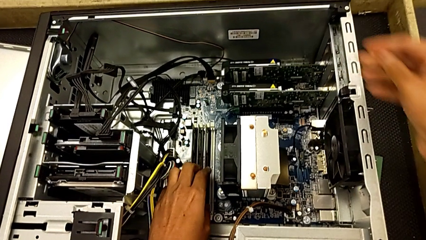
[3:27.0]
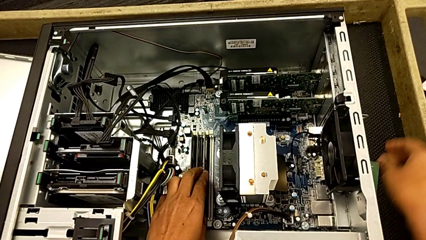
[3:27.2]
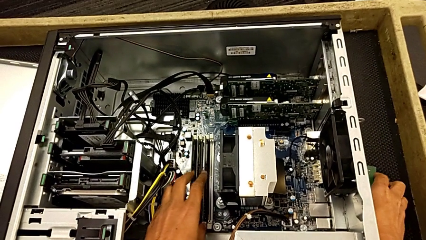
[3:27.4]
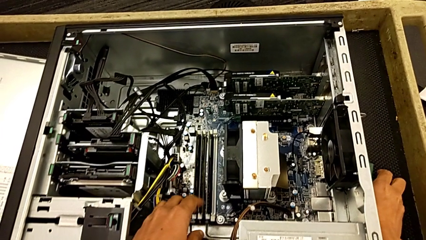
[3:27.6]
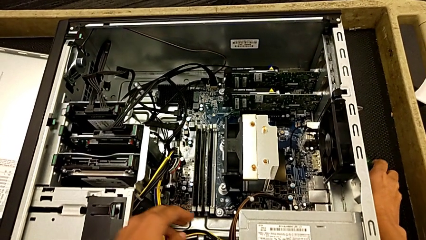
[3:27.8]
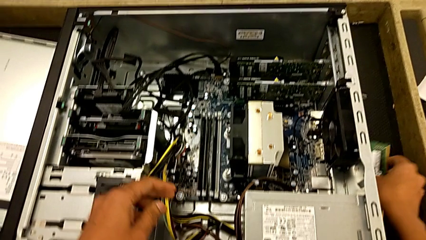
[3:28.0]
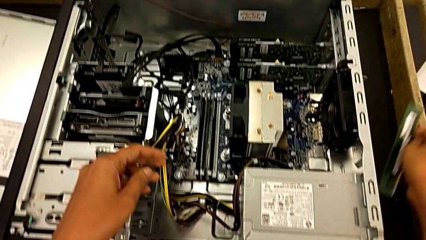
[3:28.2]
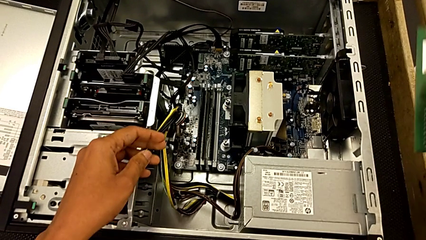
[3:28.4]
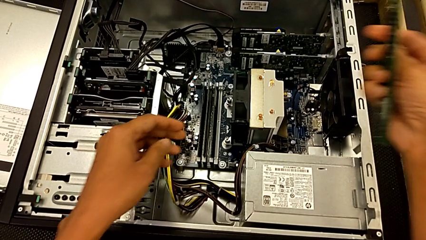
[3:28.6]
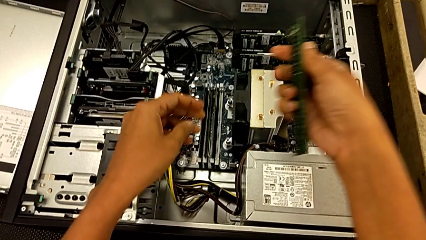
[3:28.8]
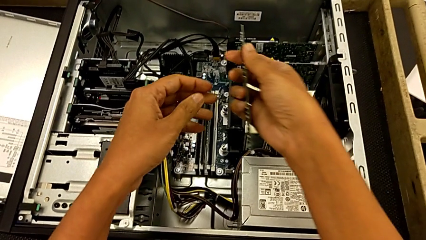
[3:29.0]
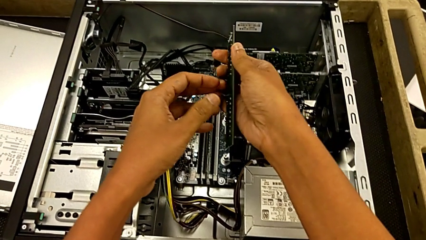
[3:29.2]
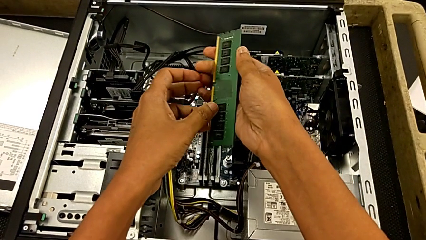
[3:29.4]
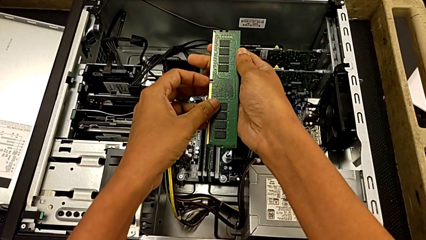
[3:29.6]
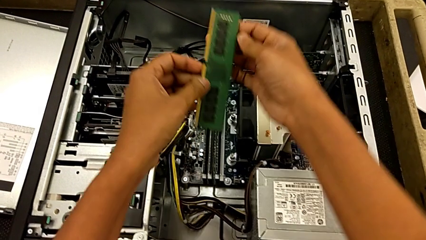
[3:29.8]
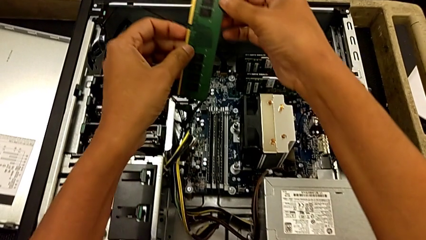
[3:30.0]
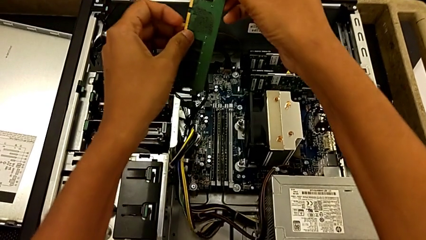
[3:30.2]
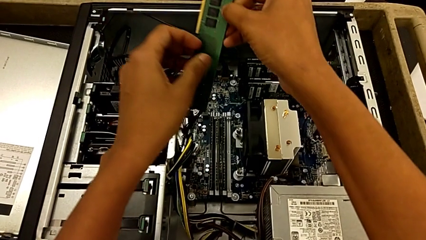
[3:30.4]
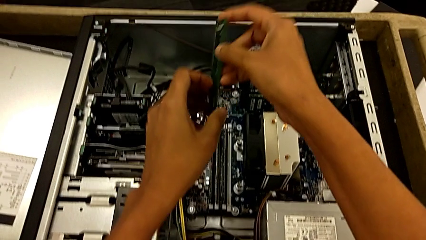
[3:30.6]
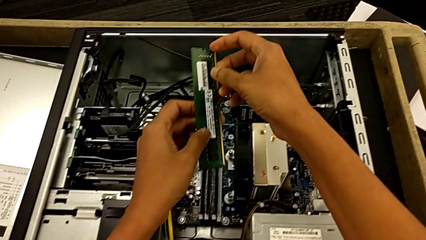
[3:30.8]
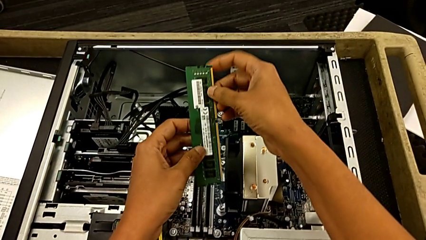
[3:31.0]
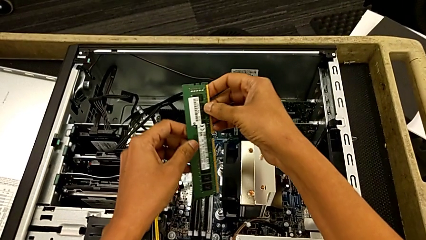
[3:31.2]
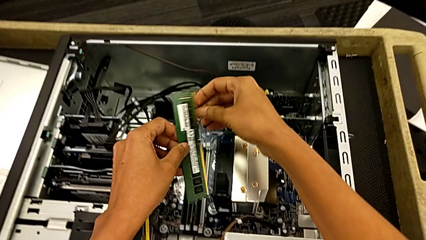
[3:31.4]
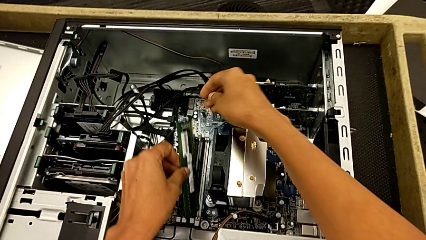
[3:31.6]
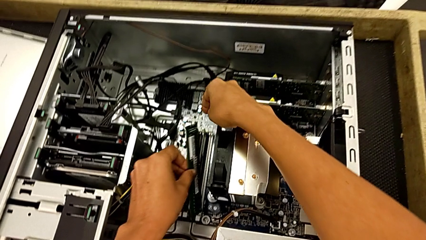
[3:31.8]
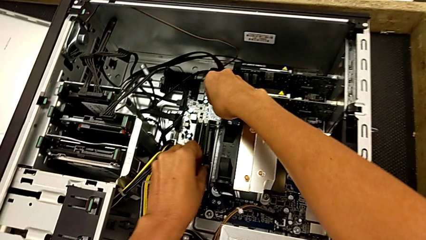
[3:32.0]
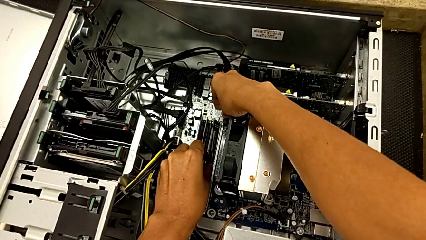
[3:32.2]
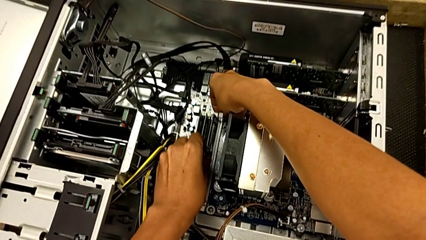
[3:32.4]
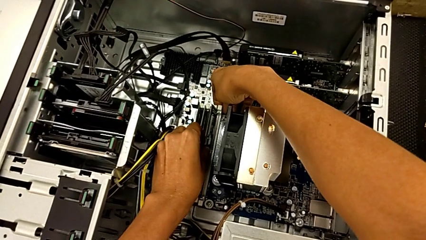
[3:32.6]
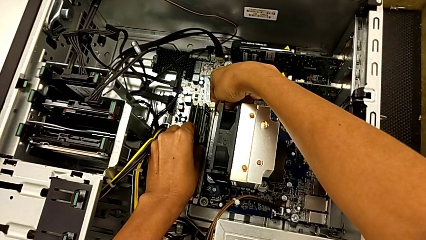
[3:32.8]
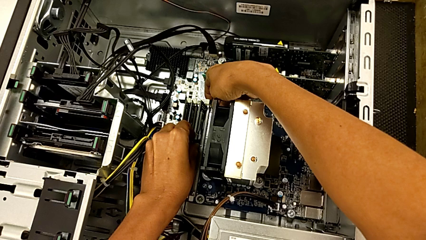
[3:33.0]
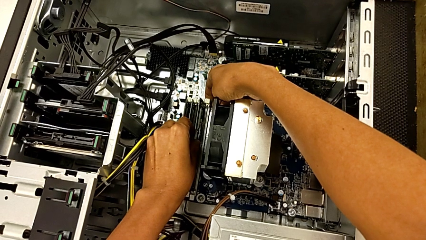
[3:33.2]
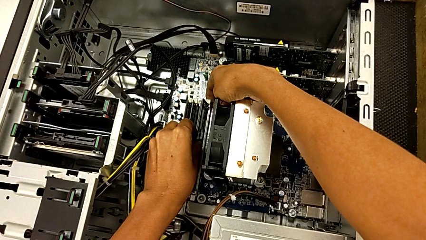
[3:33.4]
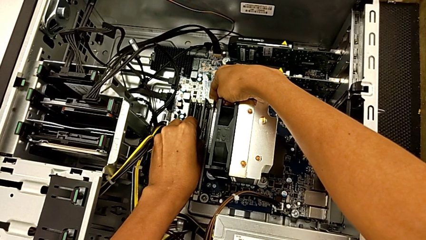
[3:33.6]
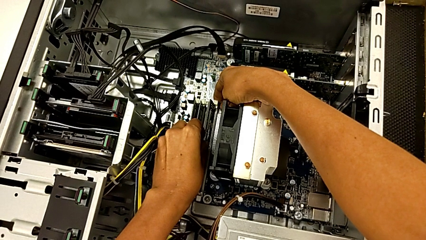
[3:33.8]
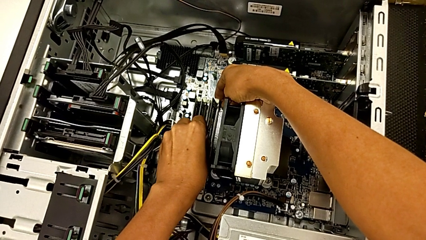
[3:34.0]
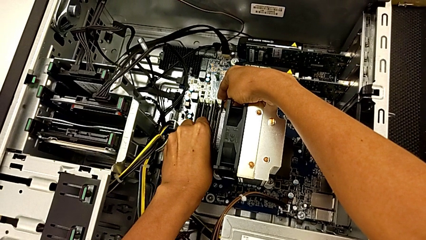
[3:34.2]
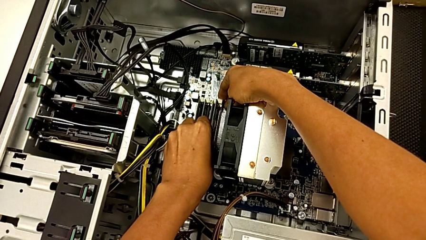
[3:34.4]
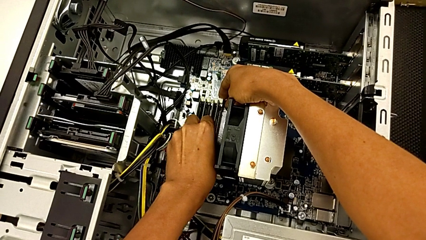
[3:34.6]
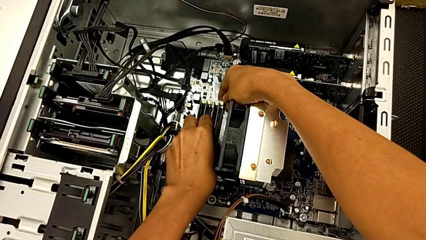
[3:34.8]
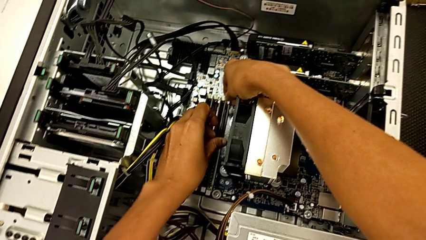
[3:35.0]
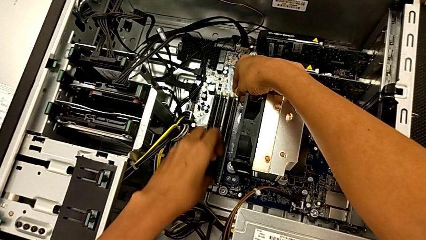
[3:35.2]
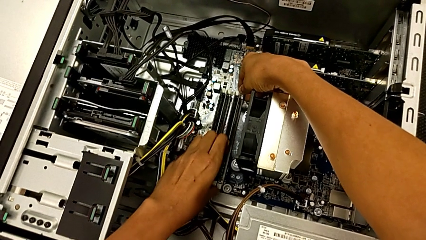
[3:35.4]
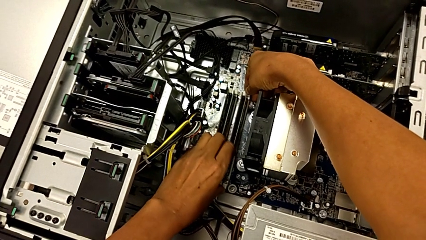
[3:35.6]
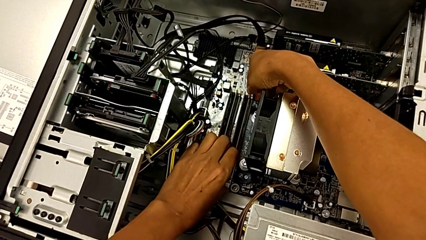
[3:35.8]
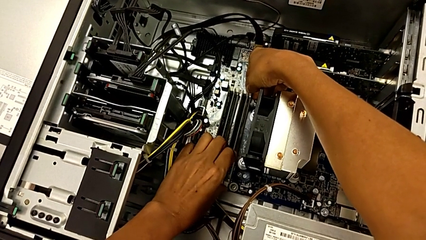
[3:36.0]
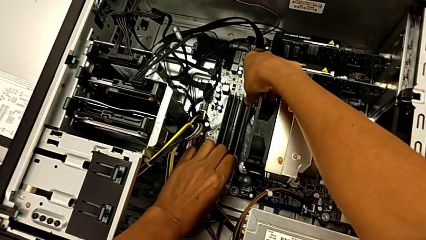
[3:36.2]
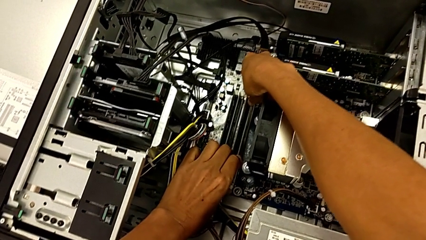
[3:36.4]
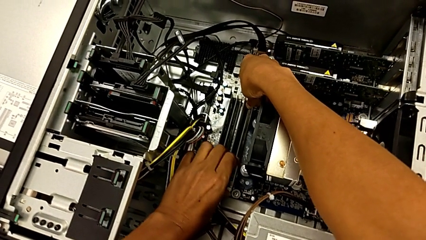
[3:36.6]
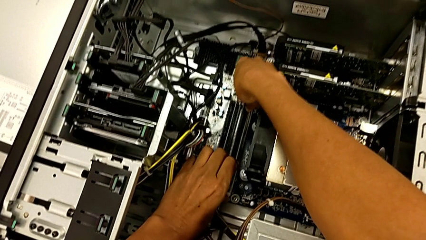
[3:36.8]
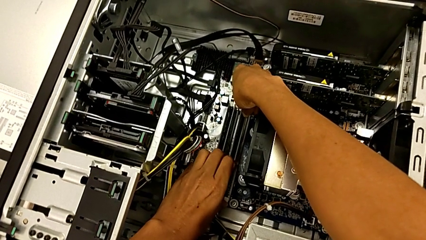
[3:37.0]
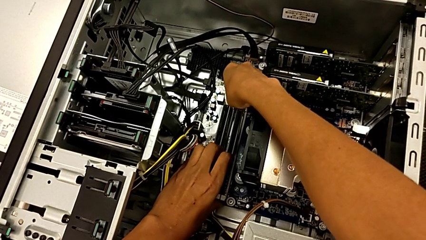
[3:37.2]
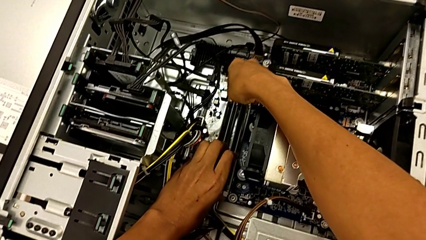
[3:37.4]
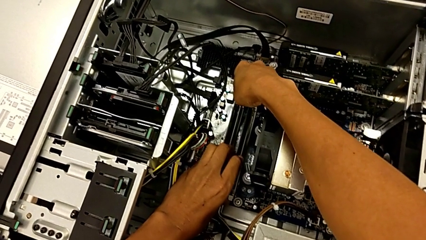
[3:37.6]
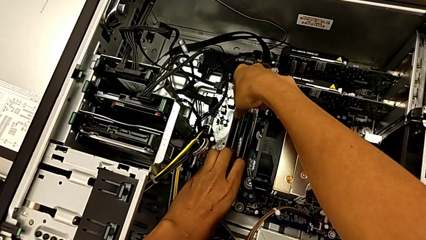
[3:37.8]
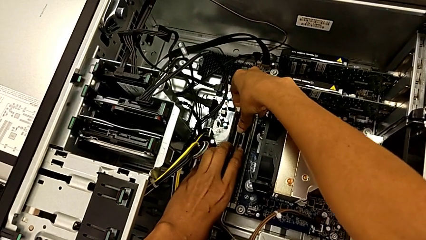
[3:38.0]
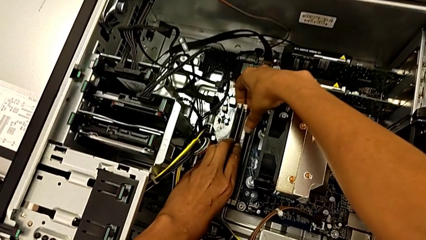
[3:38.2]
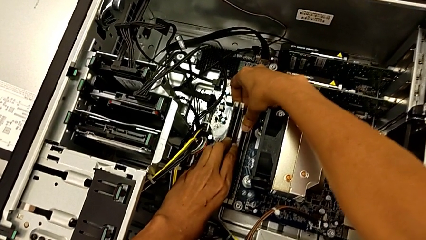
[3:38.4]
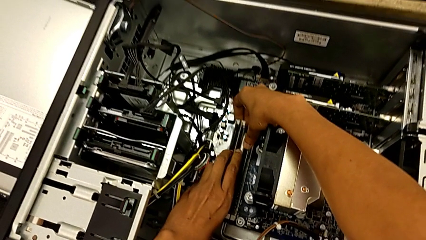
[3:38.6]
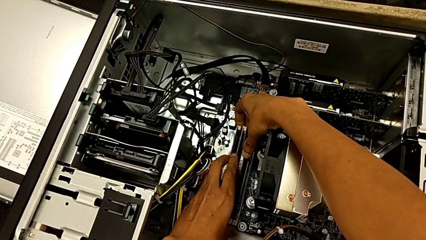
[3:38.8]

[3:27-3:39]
The camera wearer installs the fourth RAM into the computer tower. They grab the fourth RAM, align it and press it.

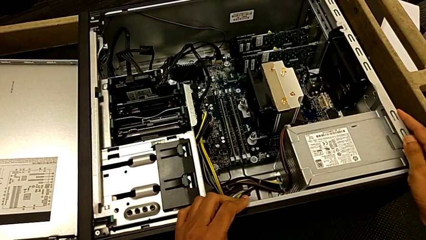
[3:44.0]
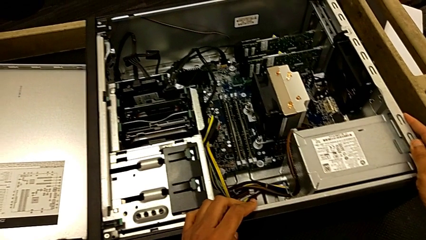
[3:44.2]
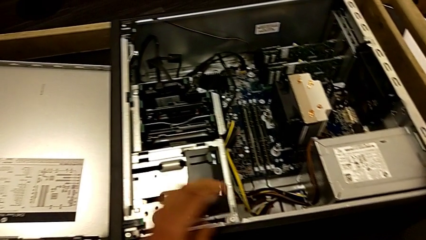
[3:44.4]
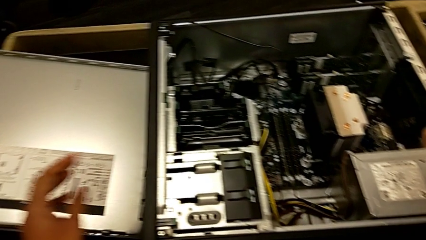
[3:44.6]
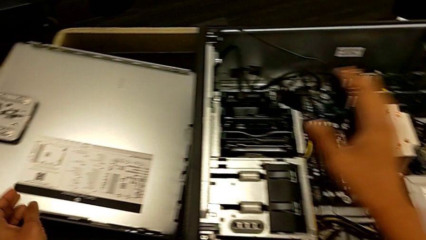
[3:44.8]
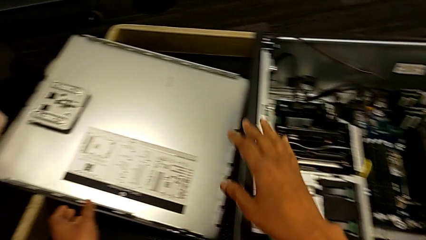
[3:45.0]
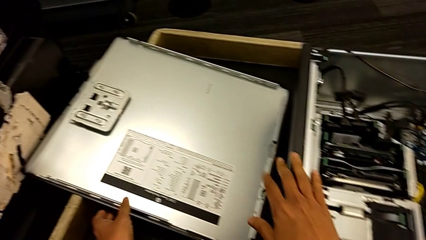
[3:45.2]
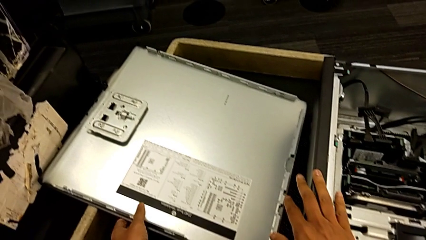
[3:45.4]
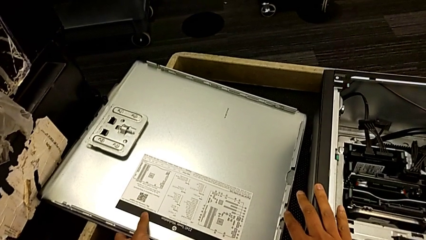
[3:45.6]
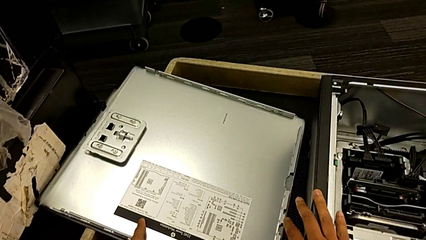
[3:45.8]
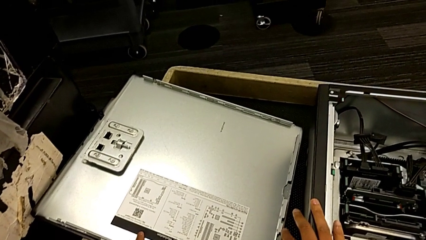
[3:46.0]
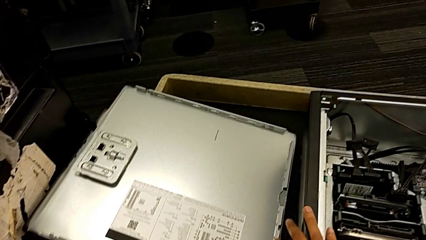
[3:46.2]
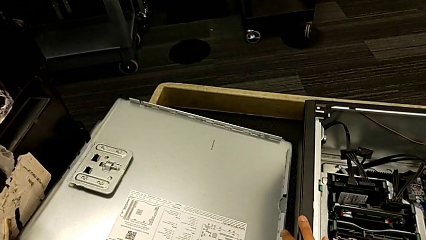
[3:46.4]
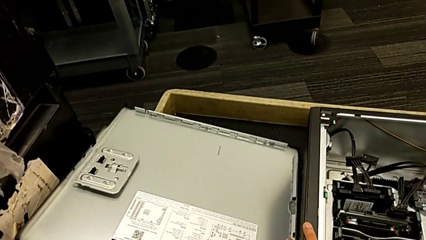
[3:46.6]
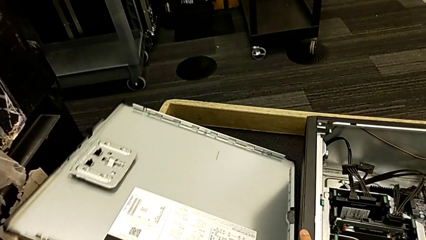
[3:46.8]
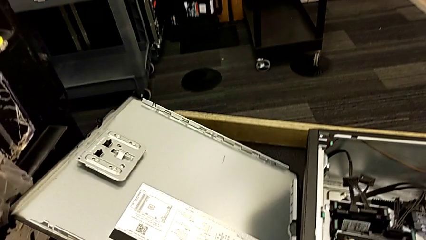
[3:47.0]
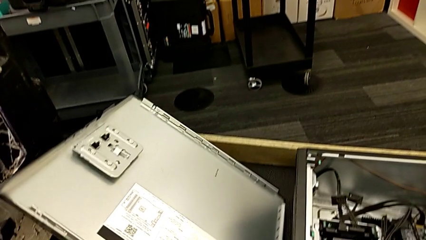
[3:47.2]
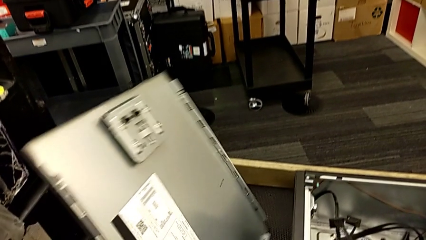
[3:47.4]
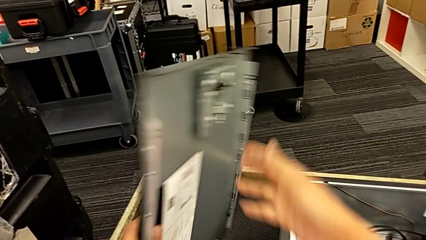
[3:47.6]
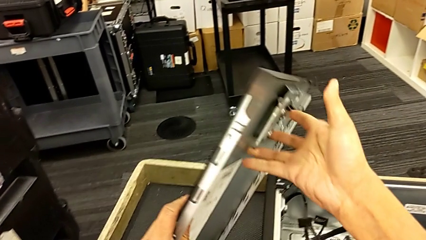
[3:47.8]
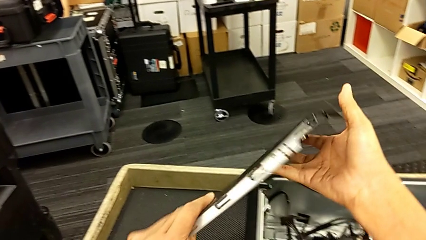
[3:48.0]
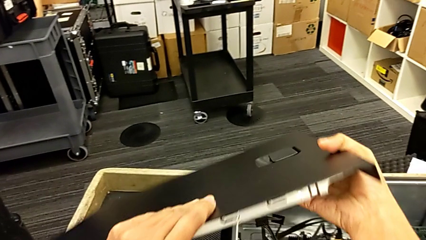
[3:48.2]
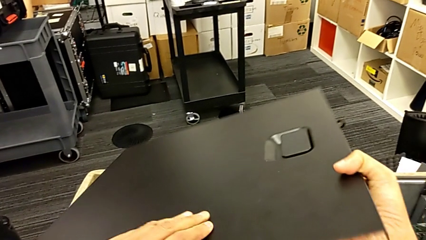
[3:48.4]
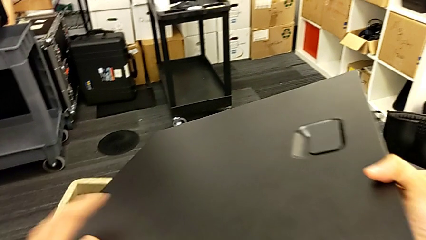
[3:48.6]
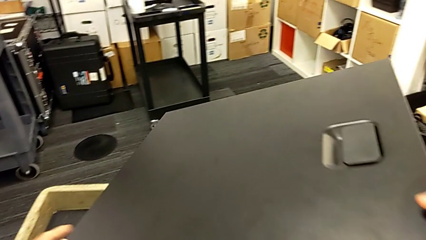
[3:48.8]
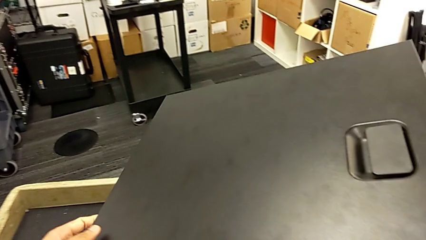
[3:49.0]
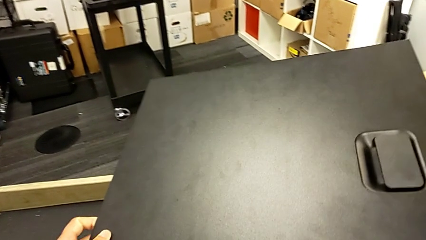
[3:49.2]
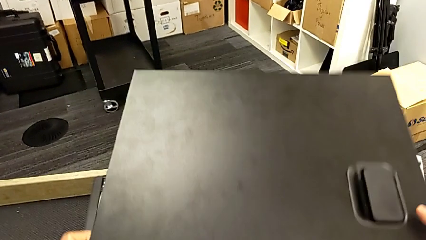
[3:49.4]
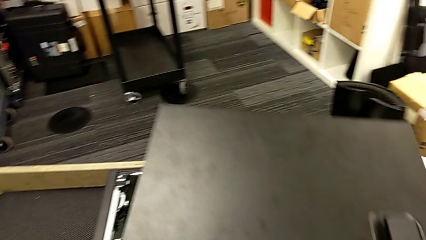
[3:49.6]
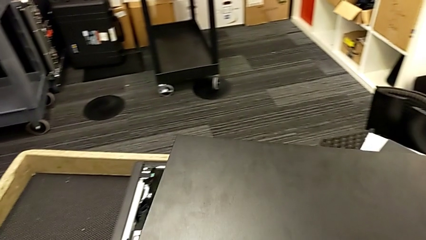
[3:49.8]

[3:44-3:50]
The camera wearer is closing the computer tower. They grab the cover and align it.
